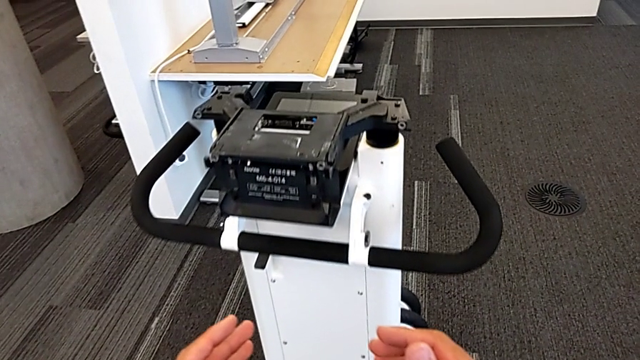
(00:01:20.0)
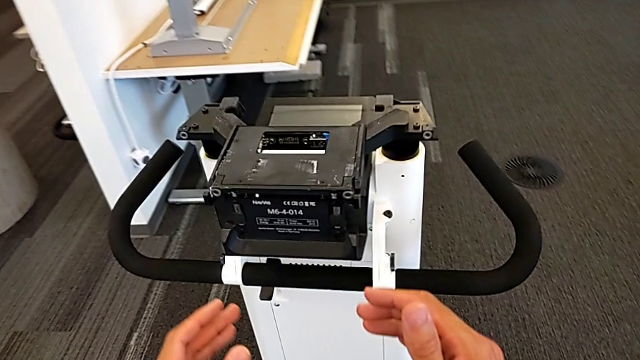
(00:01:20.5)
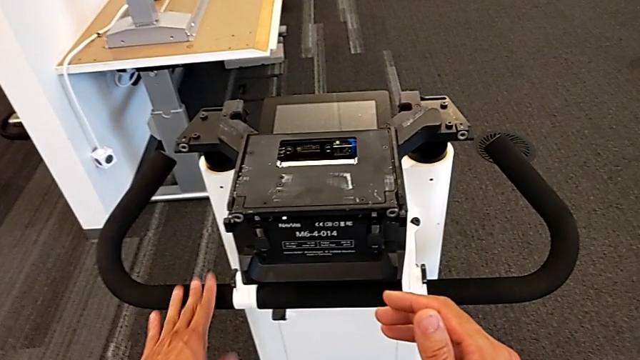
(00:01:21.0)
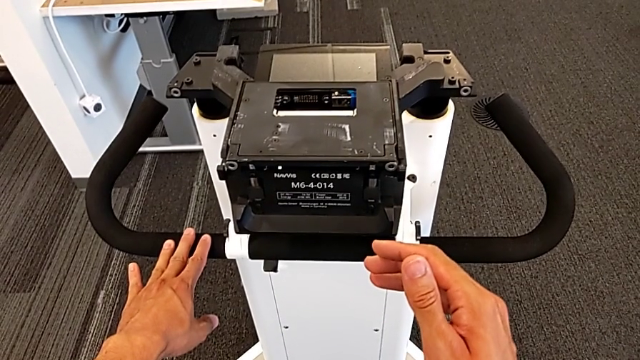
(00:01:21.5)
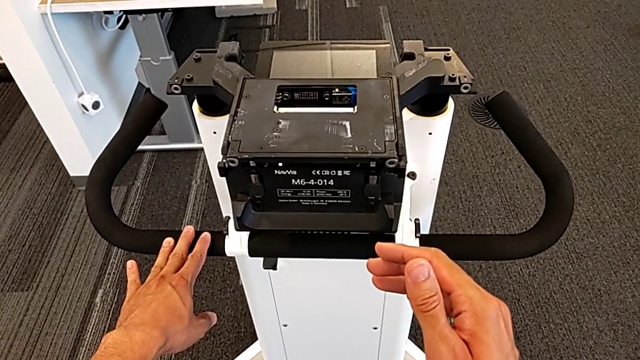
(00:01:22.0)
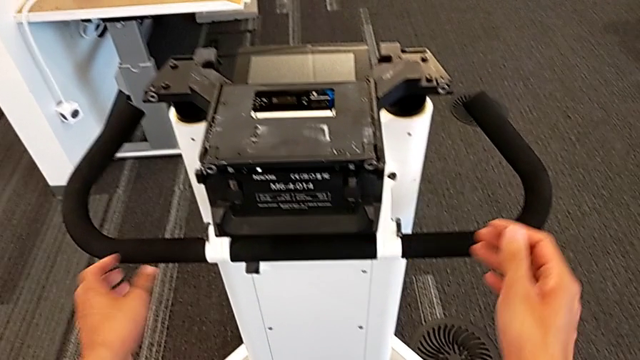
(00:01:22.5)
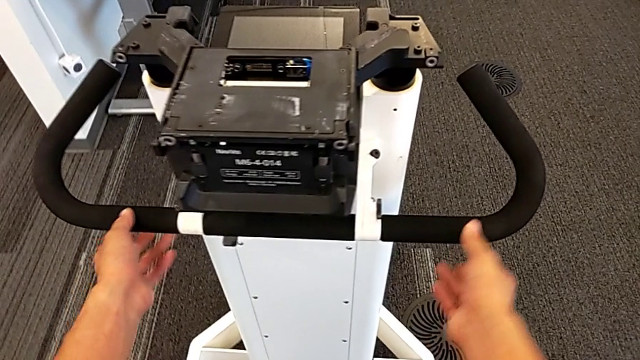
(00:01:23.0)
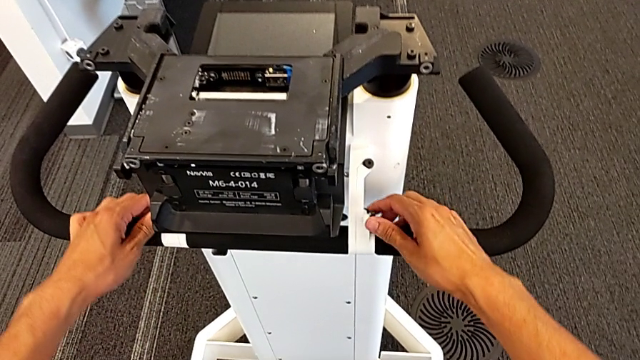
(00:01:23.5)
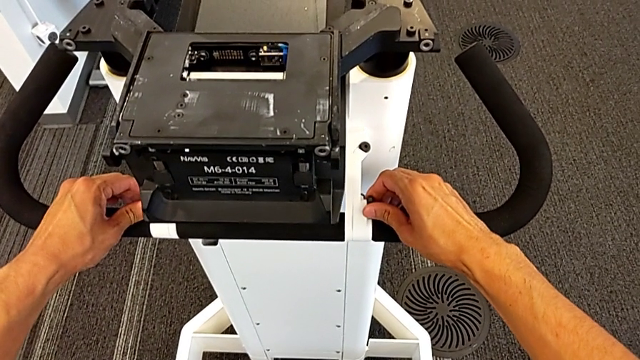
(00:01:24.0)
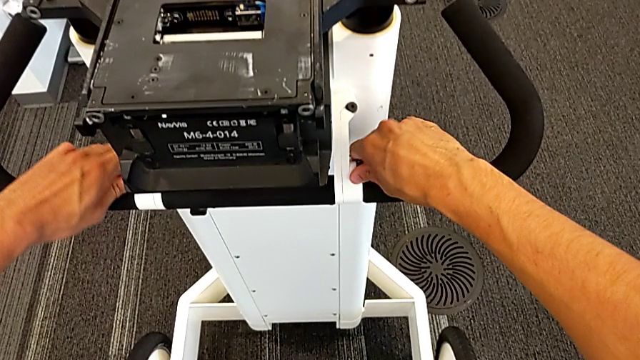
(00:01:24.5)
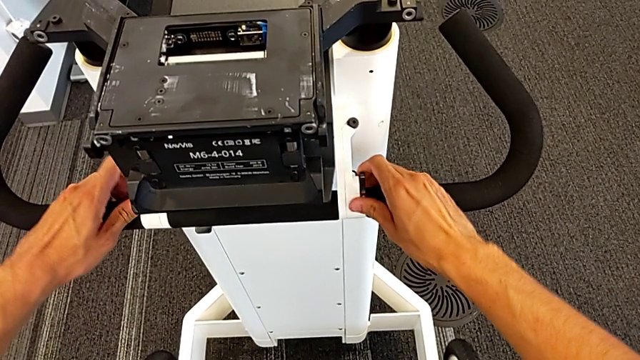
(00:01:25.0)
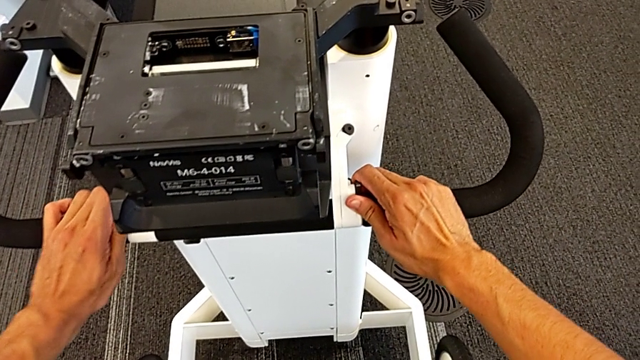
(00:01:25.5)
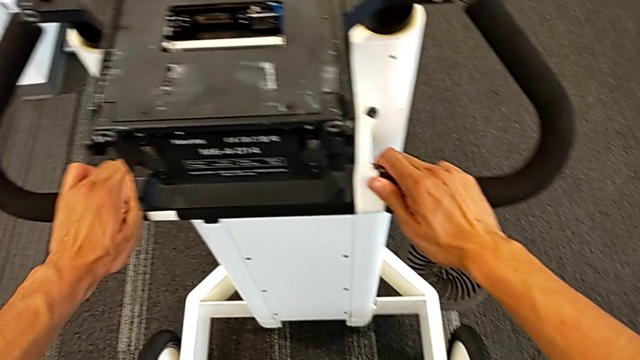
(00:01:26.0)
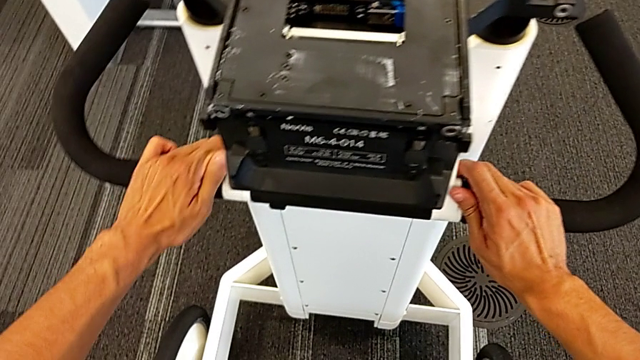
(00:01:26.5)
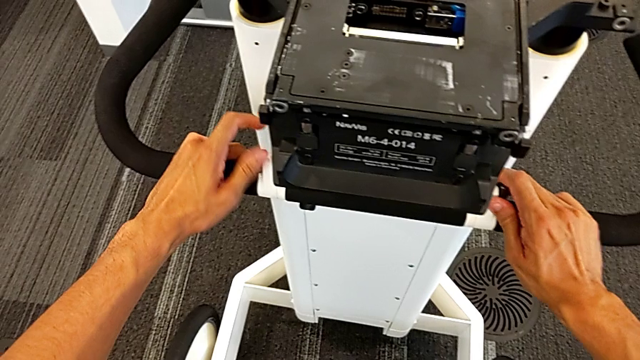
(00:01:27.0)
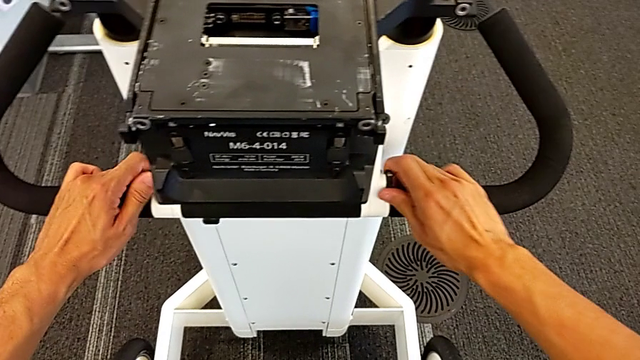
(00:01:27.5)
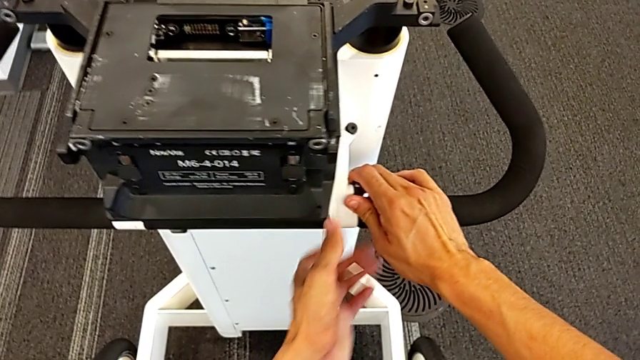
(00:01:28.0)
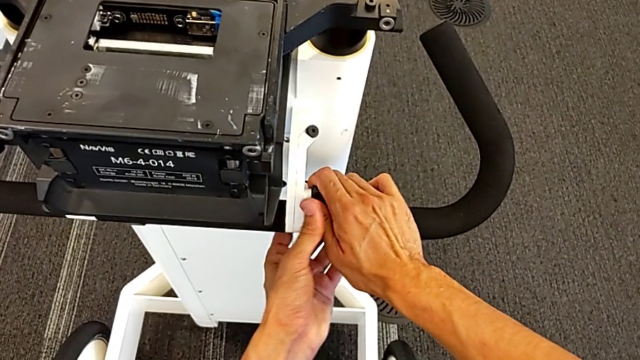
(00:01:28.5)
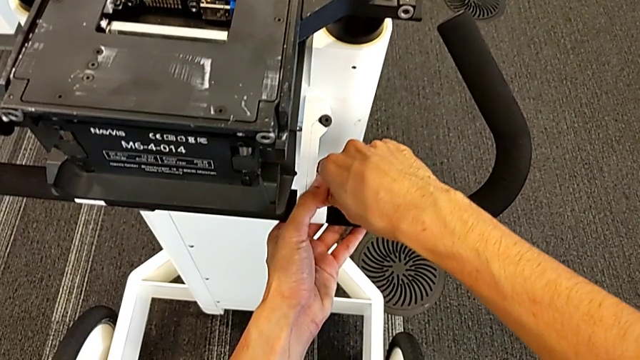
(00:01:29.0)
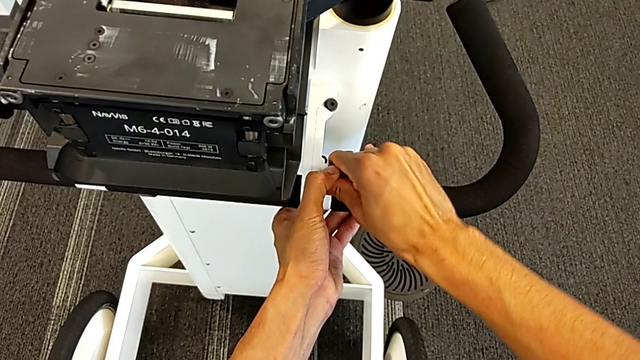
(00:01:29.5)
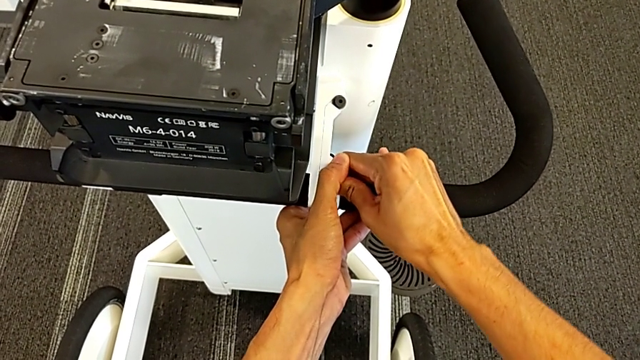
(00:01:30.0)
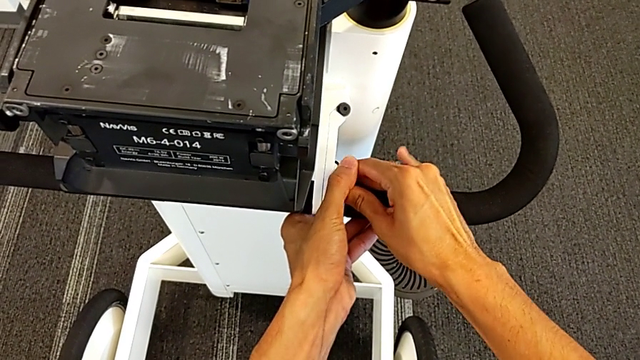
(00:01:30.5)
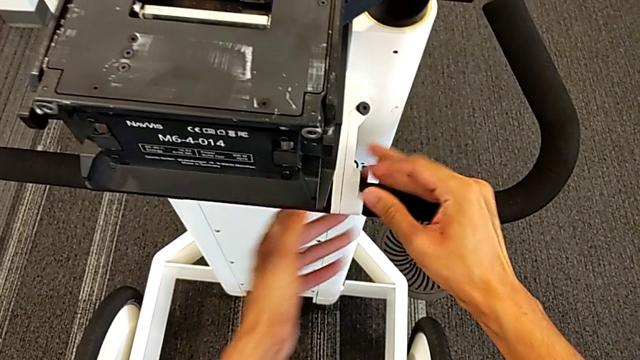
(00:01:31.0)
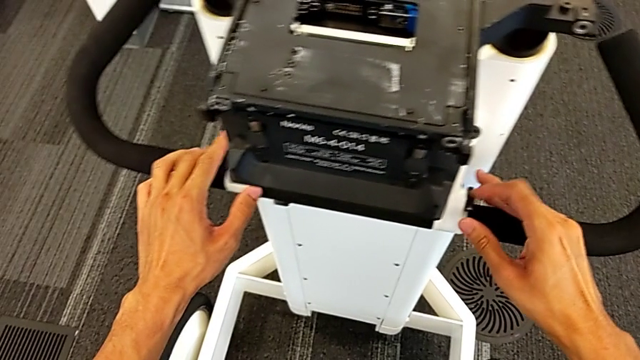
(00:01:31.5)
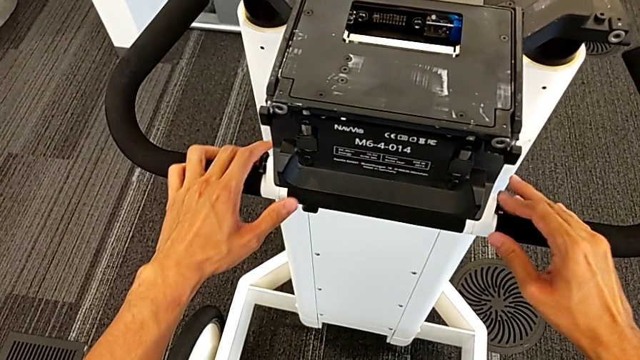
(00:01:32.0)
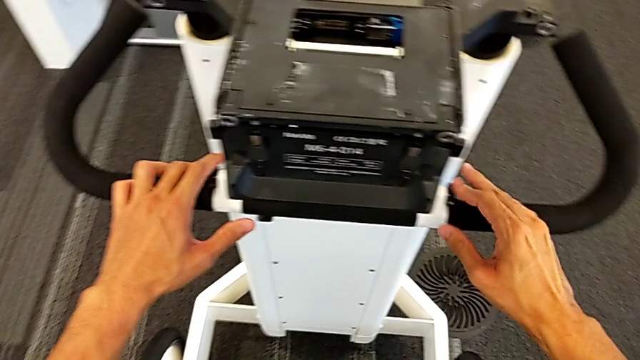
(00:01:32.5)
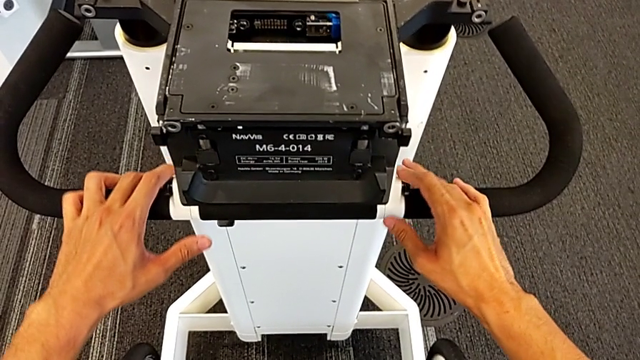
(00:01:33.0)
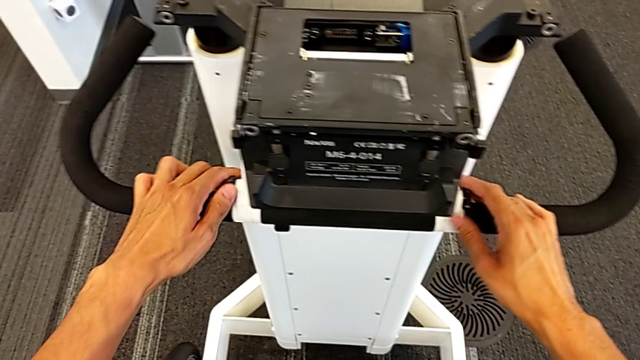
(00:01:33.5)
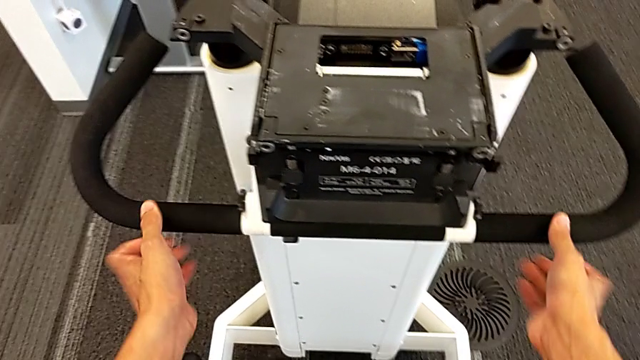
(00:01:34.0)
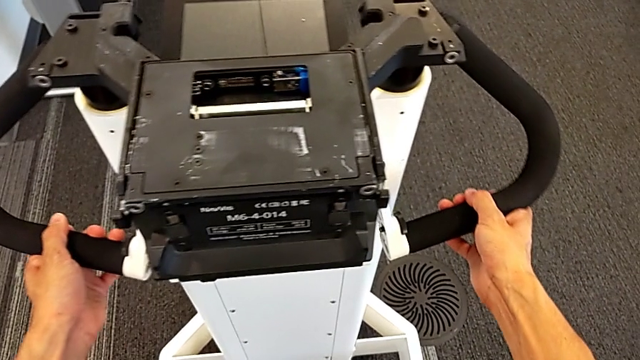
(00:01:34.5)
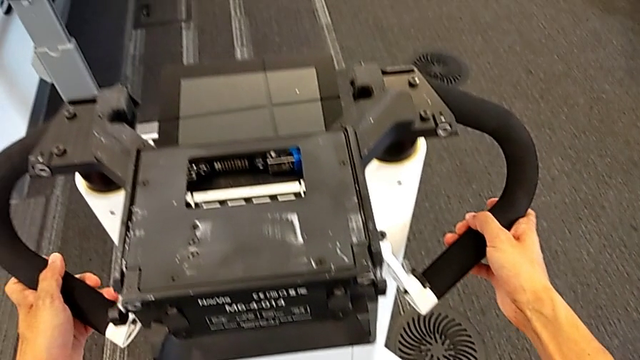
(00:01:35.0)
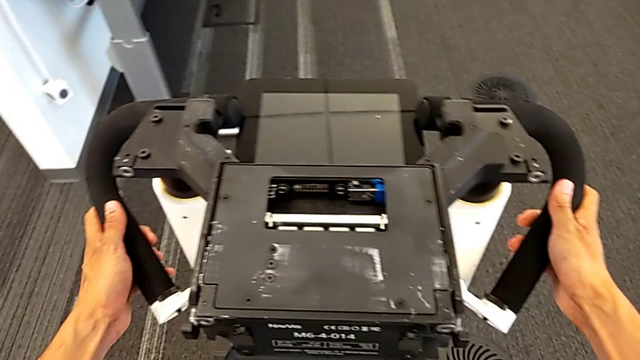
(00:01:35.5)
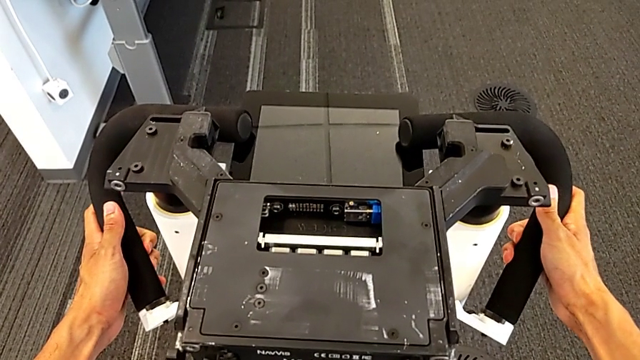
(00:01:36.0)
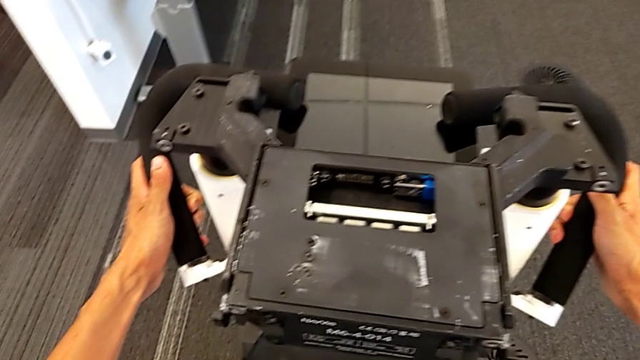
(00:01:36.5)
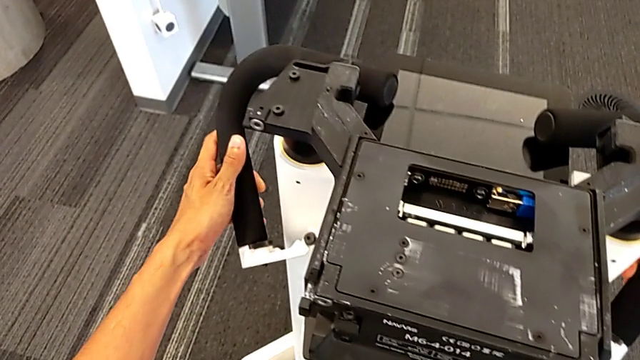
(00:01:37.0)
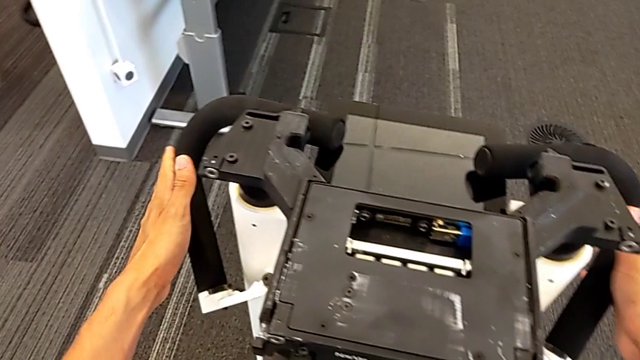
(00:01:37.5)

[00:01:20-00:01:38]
The camera wearer is unscrewing the handles. They inspect the handle, unscrew the screw, unscrew the right screw, unscrew the screw and withdraw the handle.

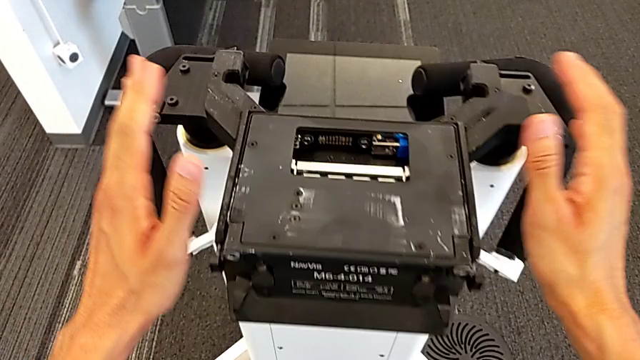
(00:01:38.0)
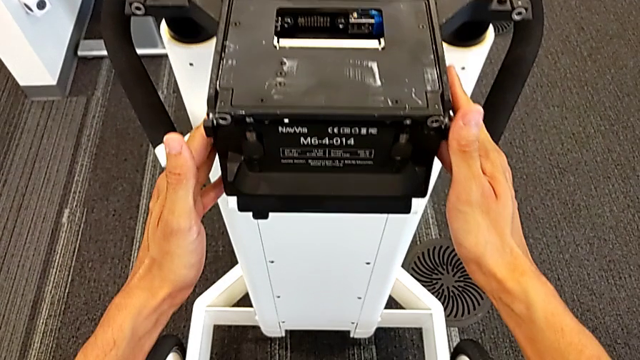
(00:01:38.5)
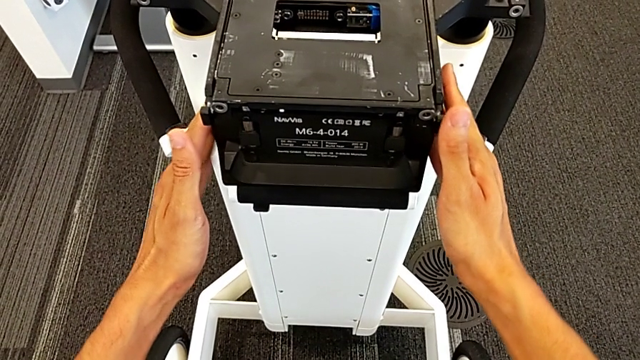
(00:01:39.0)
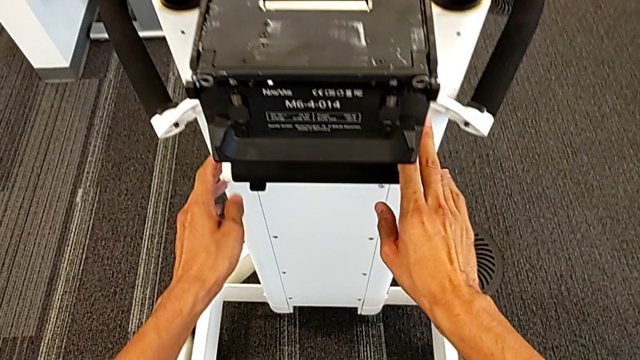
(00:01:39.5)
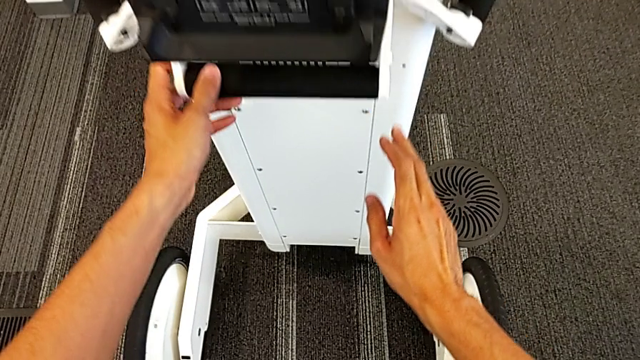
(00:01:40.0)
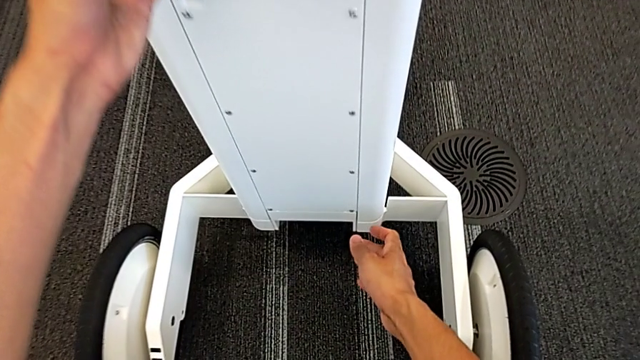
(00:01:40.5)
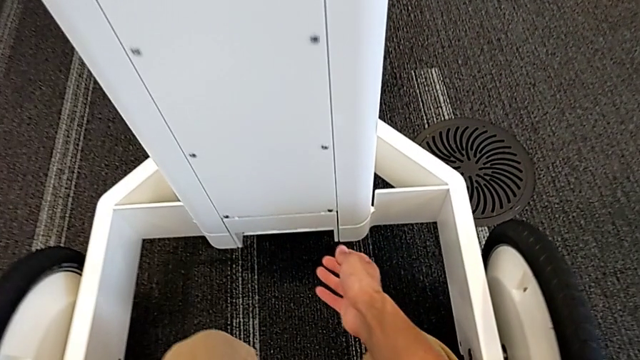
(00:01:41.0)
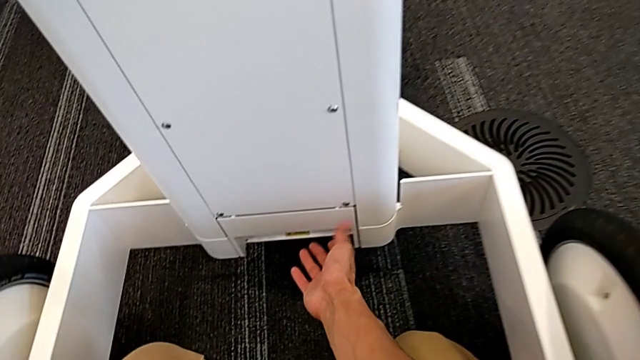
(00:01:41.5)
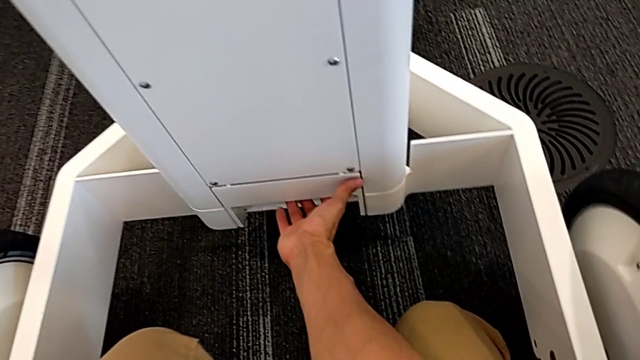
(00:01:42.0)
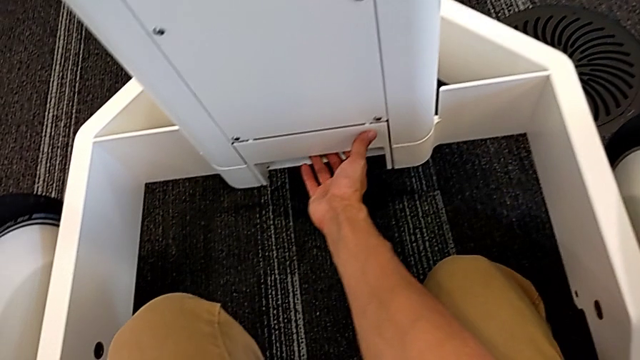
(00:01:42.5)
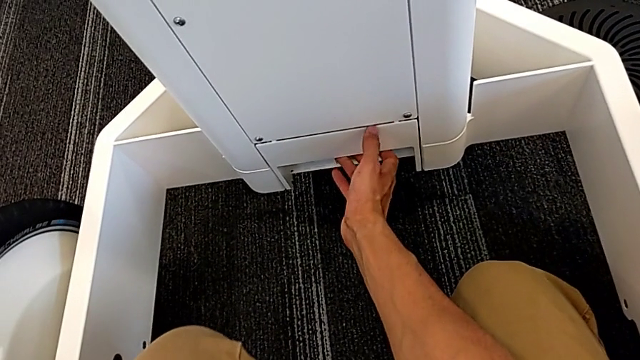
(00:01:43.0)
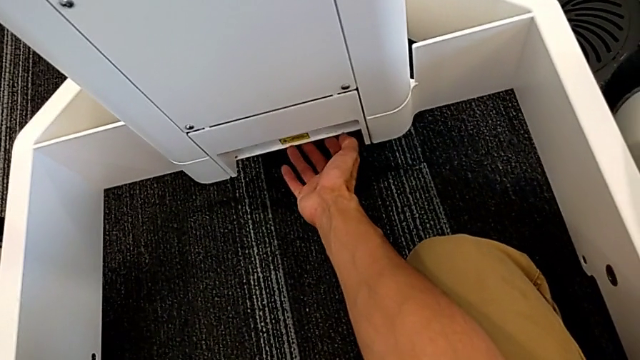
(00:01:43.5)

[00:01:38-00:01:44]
The camera wearer is detaching the machine's body. They inspect the M6 body and begin to grab it.
